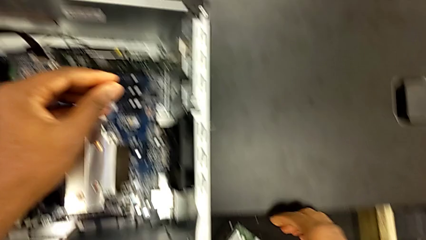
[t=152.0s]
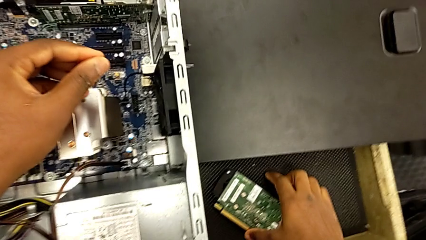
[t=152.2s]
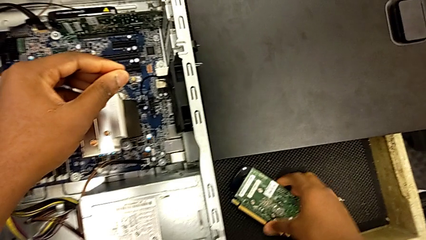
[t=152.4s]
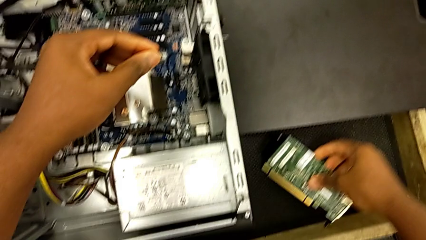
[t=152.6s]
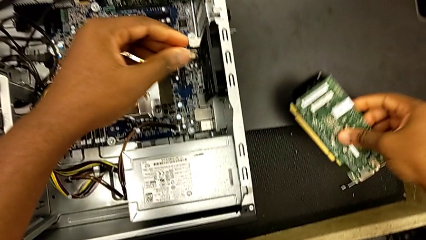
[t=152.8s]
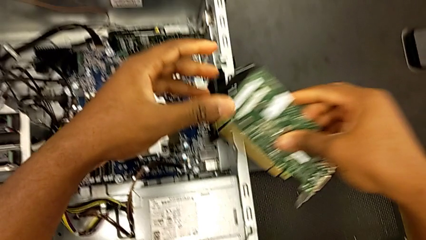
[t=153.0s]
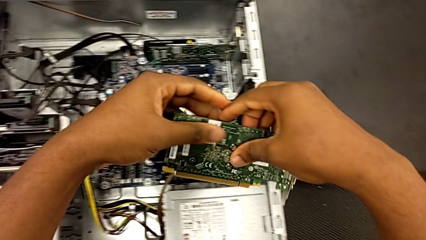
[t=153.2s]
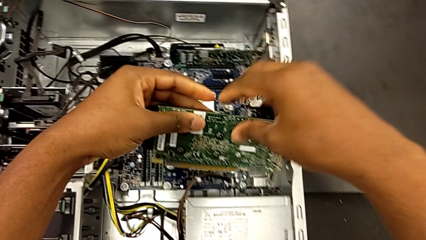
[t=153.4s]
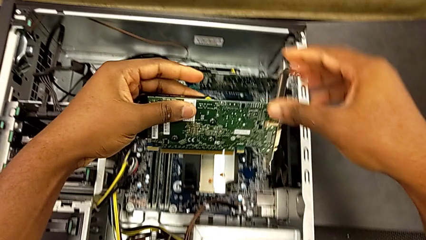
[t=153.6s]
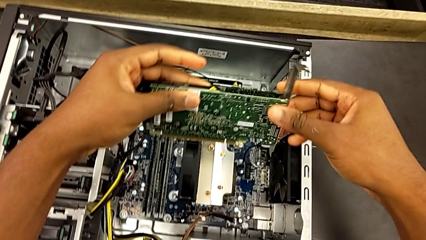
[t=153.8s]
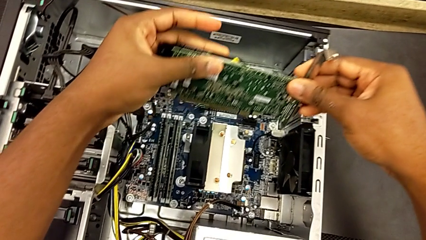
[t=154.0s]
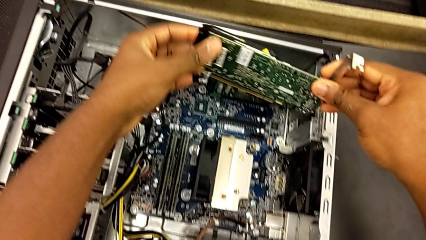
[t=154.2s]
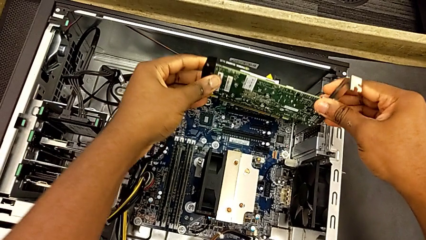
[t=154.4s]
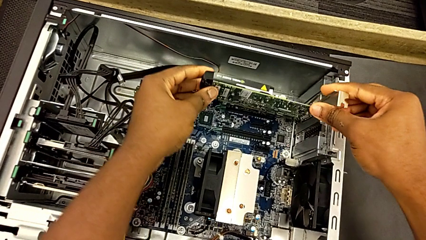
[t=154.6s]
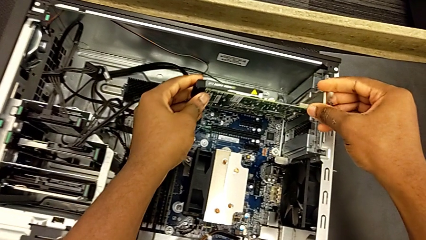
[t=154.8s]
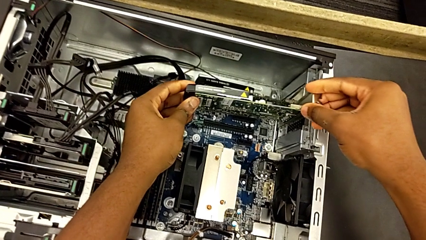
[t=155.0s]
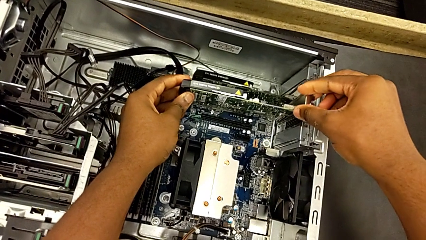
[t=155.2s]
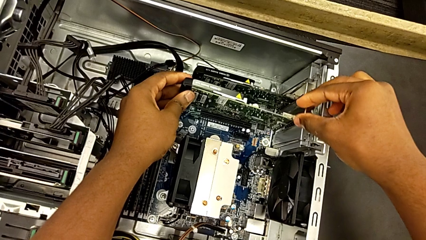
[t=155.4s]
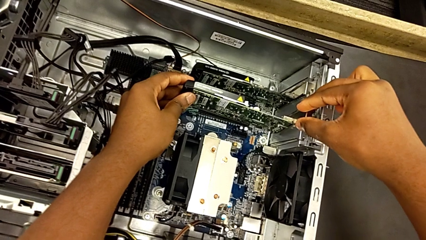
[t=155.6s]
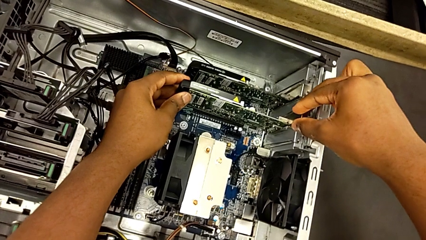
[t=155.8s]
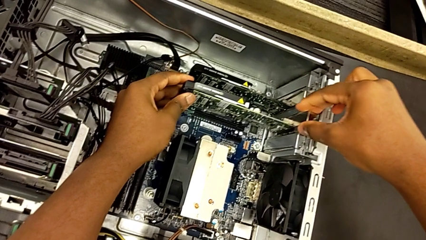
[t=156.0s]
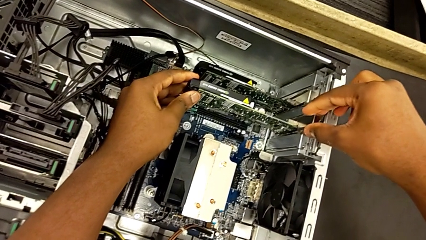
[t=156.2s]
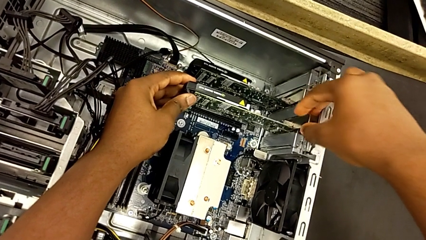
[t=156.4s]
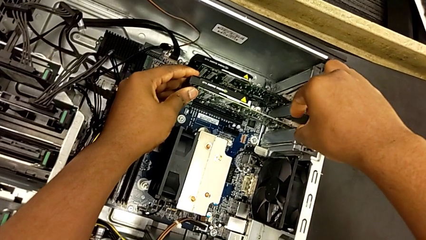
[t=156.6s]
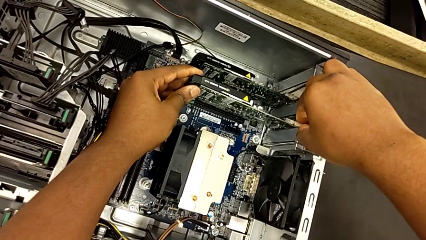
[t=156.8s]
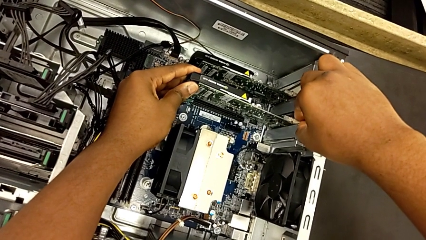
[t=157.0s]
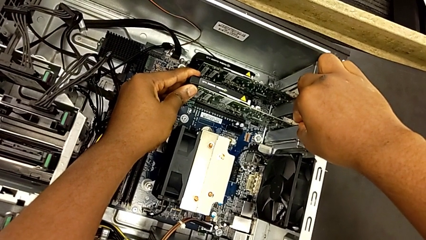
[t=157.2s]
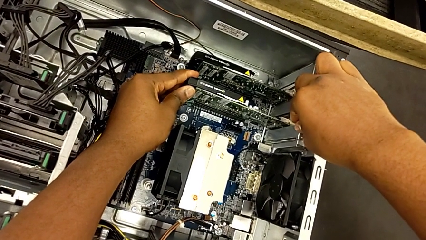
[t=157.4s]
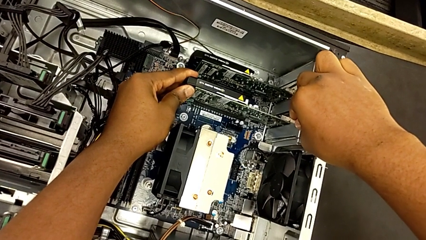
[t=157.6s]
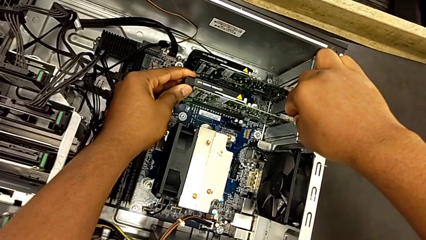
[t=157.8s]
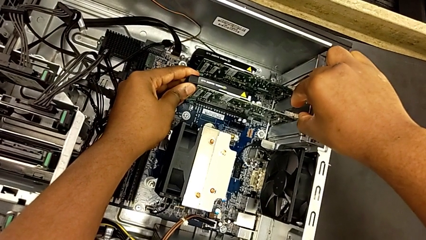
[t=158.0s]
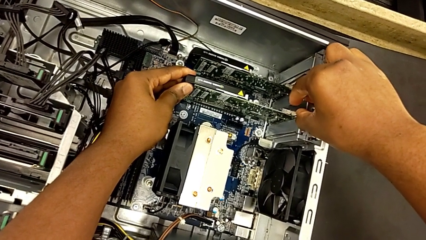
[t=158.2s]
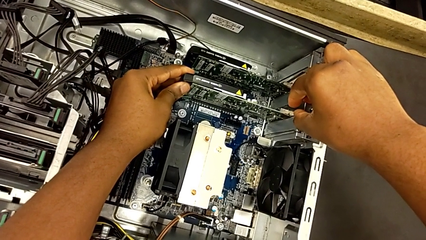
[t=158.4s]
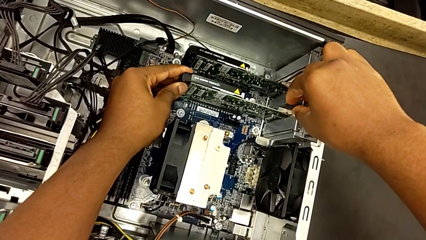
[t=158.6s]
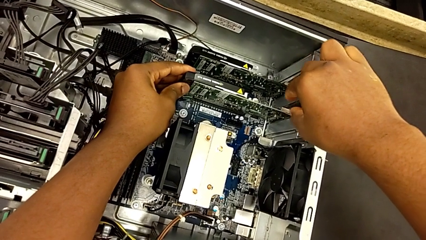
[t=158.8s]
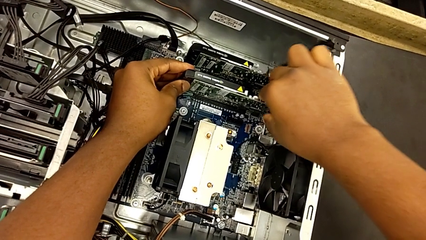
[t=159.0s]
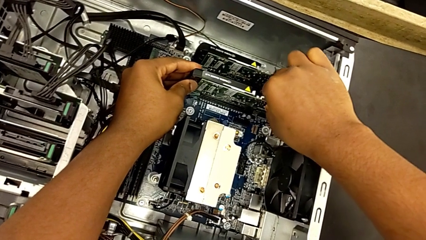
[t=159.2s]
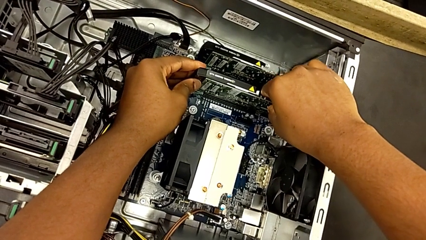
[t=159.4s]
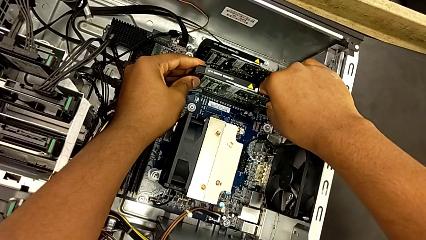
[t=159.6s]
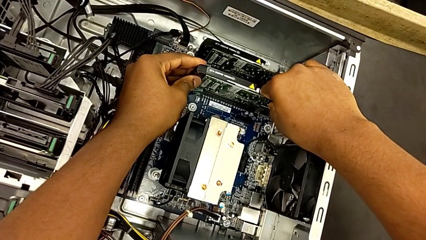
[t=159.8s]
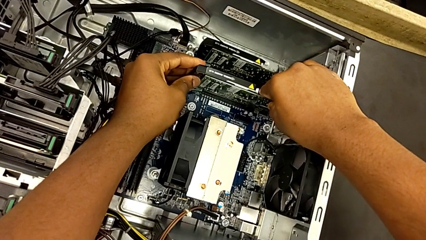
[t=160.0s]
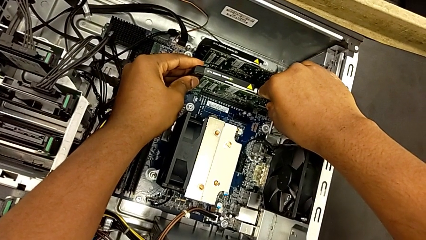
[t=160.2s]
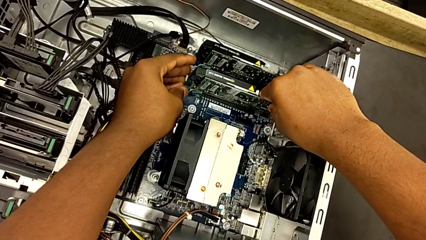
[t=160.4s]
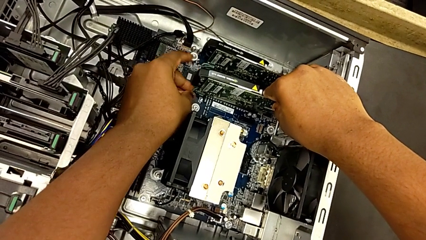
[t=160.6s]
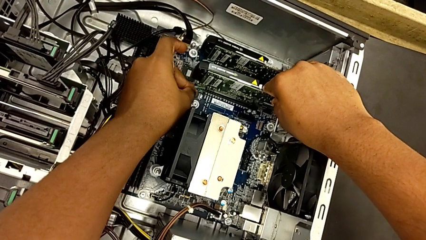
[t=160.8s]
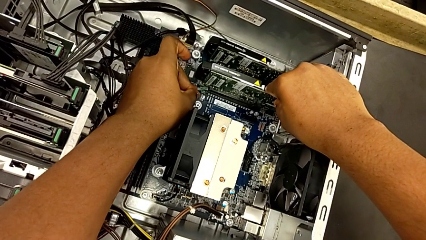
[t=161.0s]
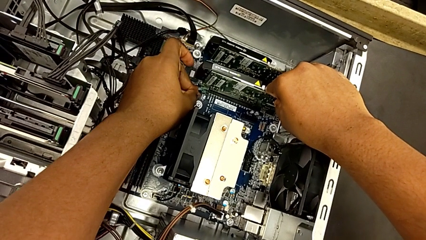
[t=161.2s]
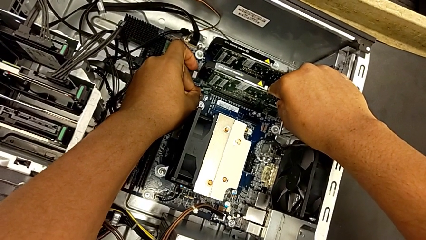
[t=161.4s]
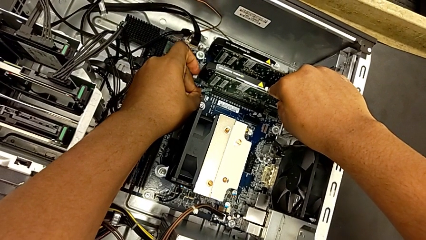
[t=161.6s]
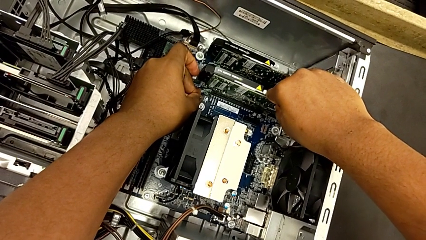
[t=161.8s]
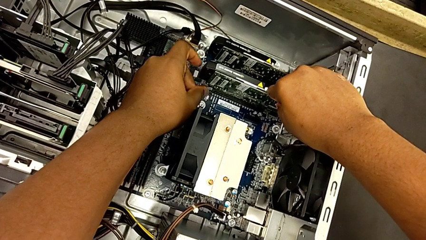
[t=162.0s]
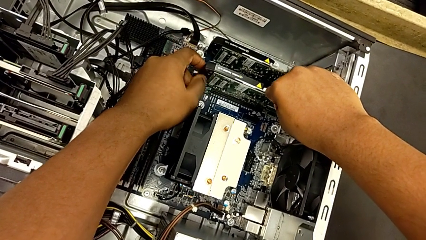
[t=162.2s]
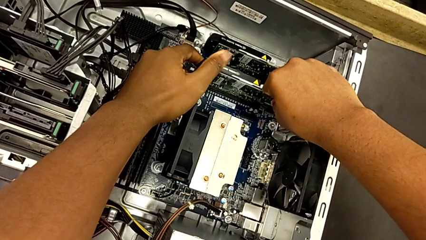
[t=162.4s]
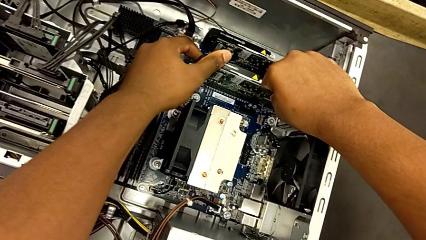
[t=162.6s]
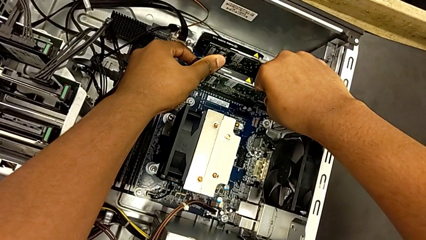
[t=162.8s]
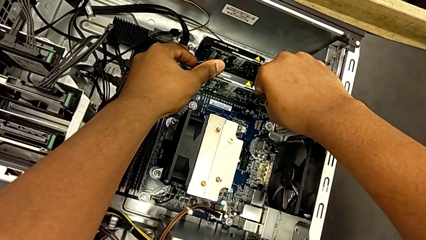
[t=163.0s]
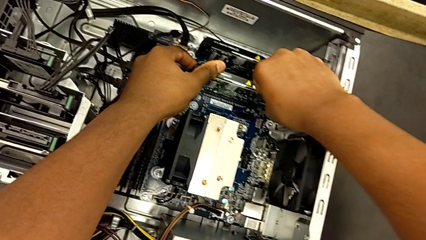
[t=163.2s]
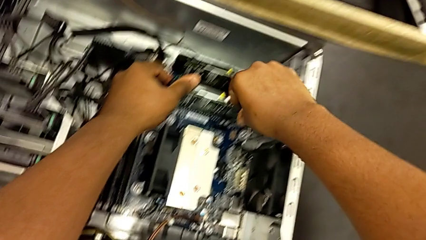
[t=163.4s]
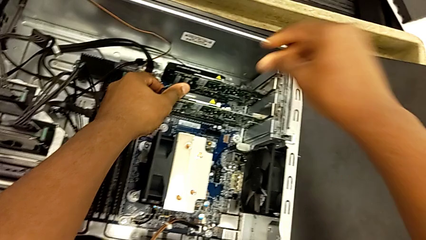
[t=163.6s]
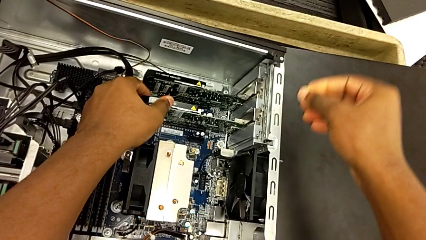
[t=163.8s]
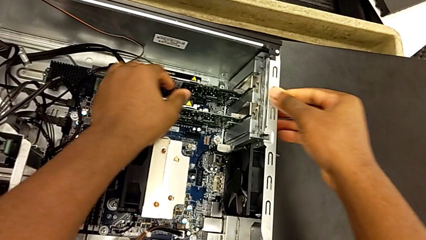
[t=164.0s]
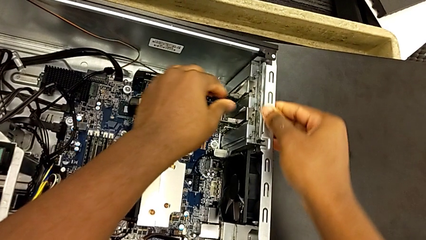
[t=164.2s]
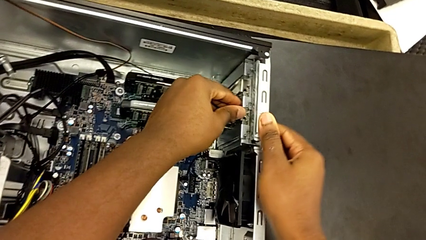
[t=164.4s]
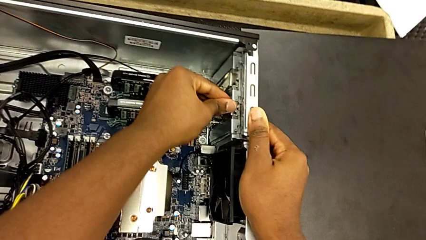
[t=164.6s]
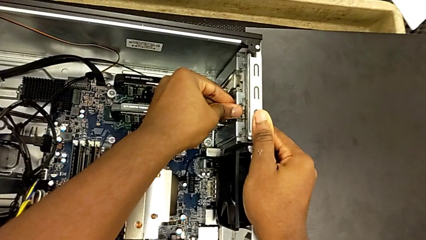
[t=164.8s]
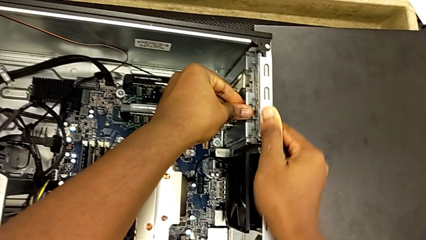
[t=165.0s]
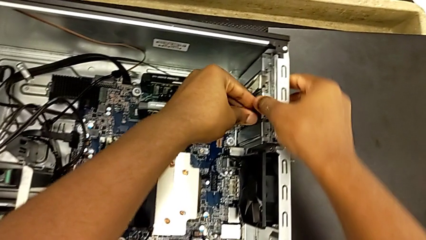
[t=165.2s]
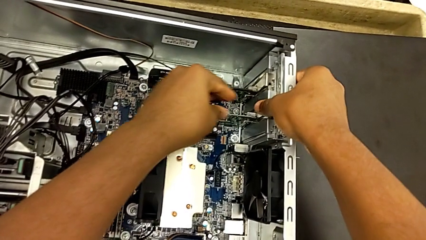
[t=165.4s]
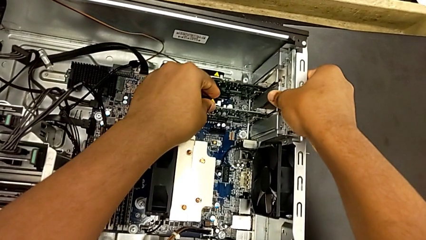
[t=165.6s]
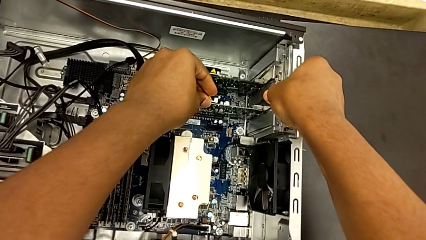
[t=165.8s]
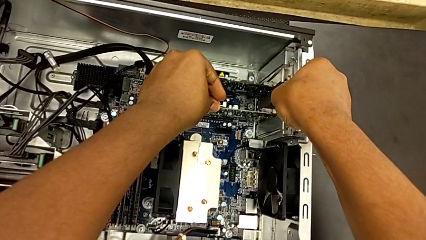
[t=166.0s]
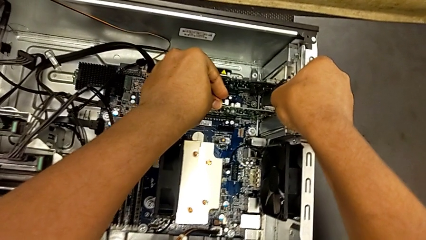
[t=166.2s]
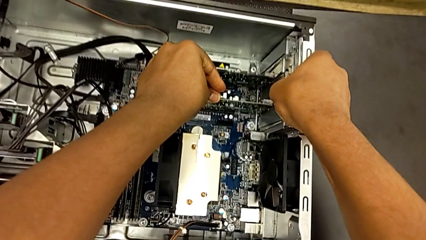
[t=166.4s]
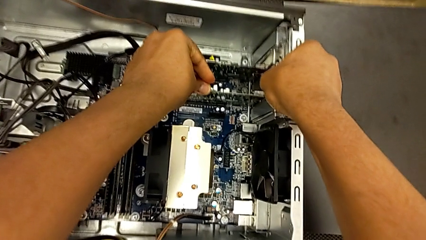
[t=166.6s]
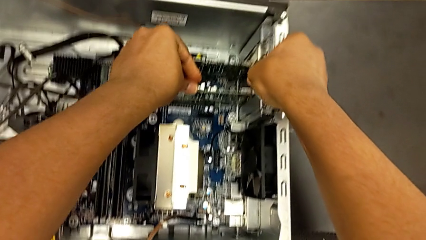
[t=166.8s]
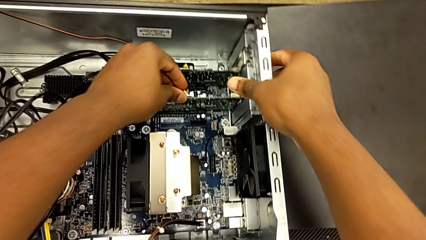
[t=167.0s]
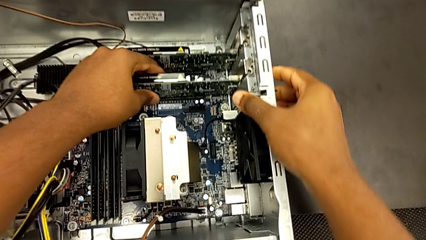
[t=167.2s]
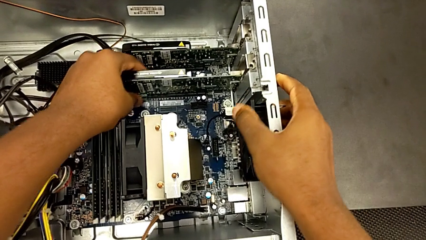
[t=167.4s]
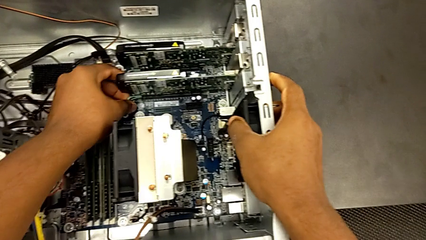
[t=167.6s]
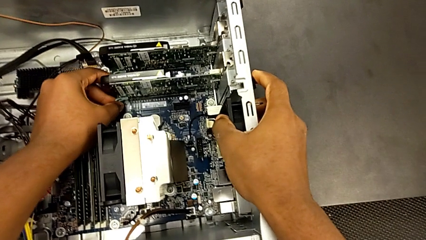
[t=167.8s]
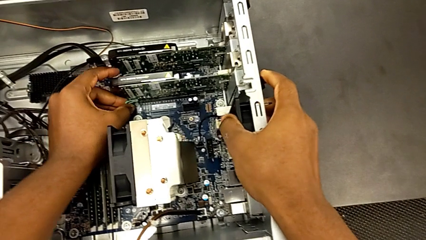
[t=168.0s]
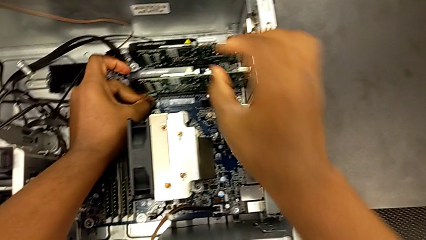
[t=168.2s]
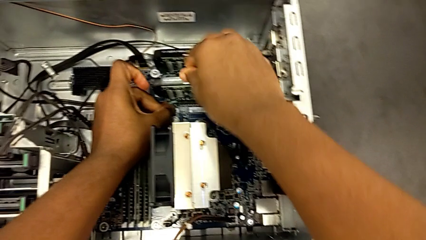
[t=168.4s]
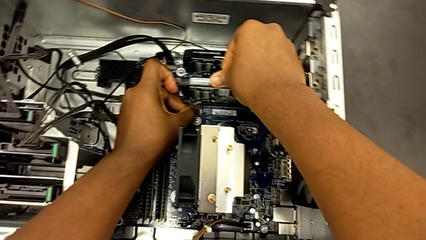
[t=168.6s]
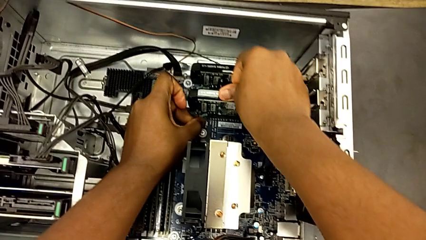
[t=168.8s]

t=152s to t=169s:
The camera wearer is installing the first graphics card into the PC slot. They grab the graphic card, insert the first graphic card, grab the green computer tab, pull it, push the first graphic card and begin to inspect it.
